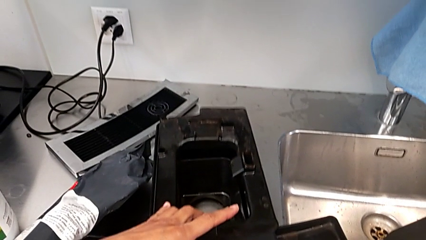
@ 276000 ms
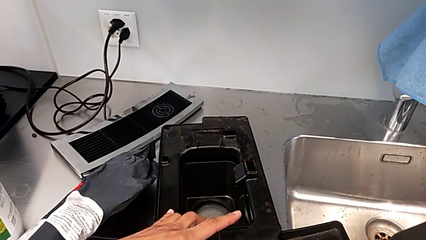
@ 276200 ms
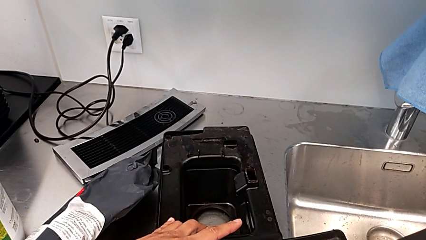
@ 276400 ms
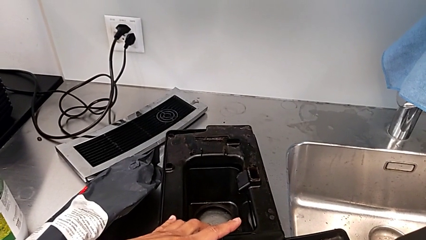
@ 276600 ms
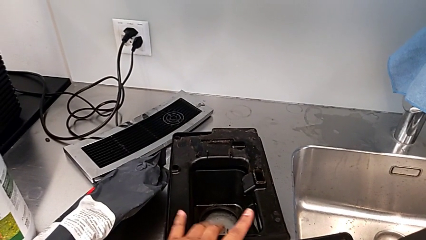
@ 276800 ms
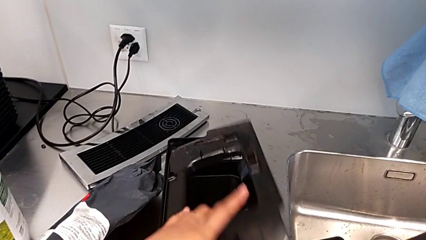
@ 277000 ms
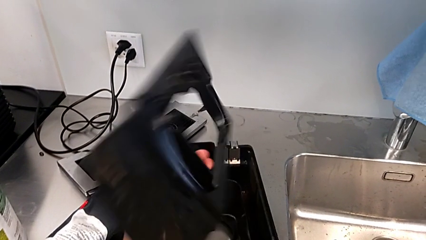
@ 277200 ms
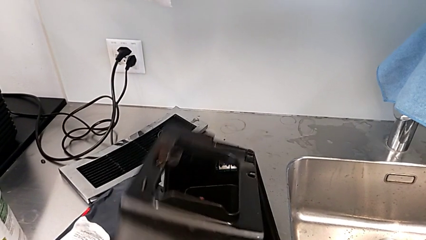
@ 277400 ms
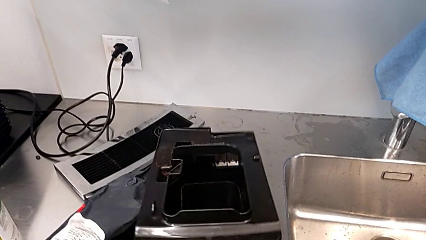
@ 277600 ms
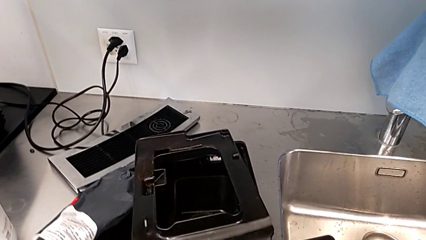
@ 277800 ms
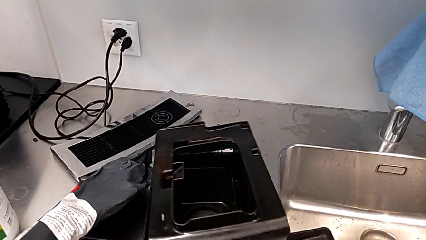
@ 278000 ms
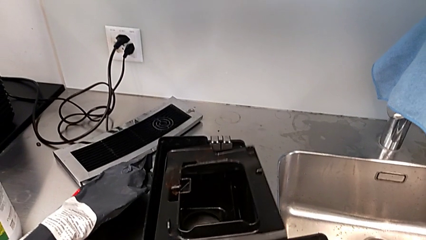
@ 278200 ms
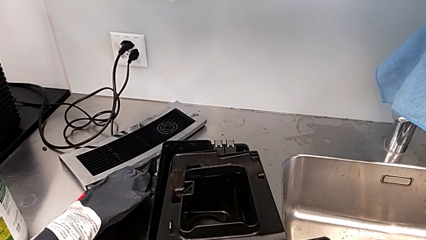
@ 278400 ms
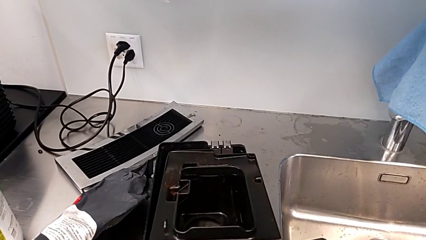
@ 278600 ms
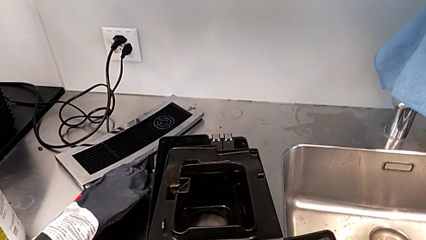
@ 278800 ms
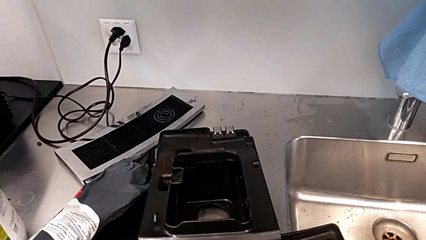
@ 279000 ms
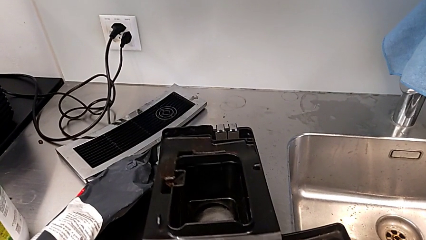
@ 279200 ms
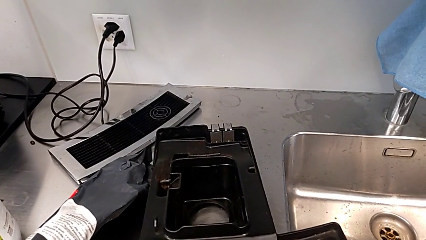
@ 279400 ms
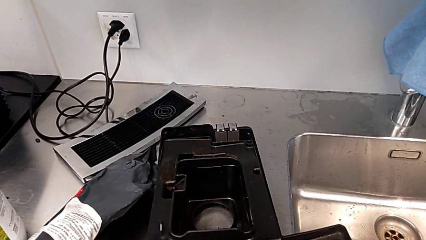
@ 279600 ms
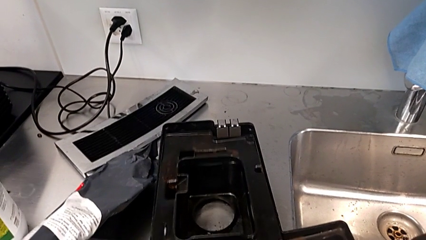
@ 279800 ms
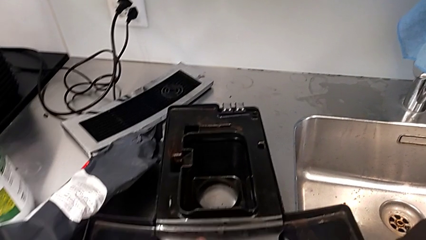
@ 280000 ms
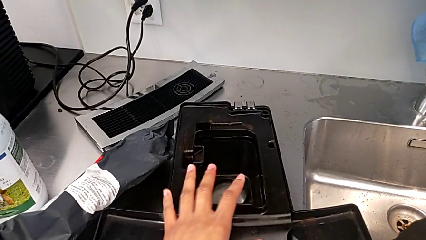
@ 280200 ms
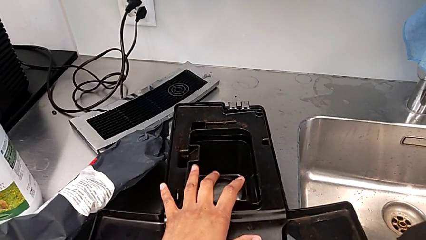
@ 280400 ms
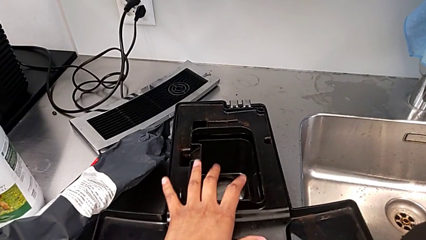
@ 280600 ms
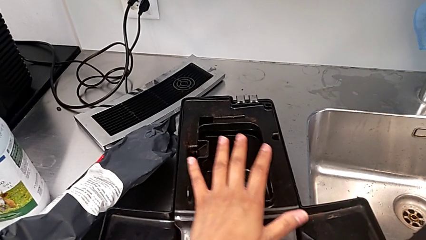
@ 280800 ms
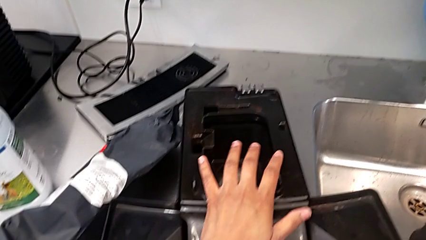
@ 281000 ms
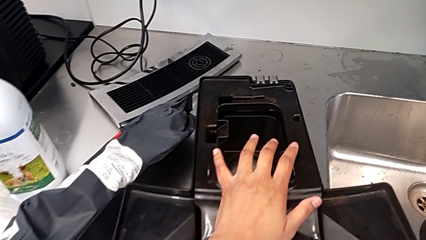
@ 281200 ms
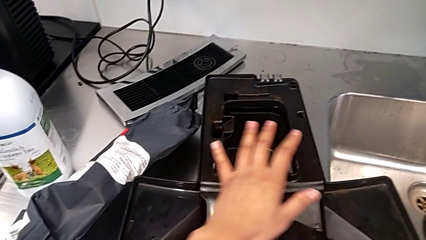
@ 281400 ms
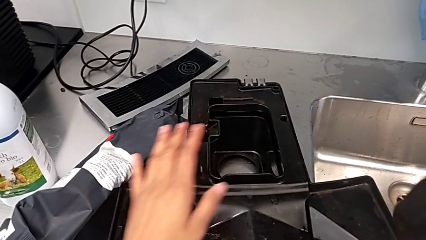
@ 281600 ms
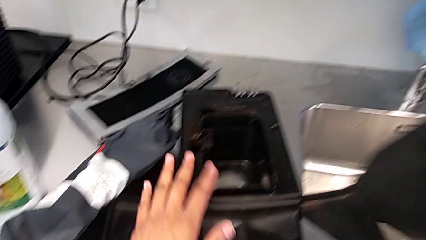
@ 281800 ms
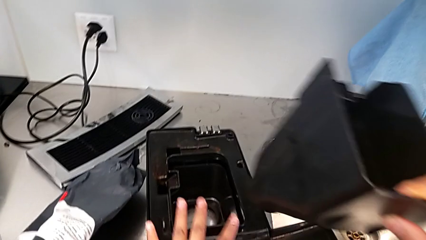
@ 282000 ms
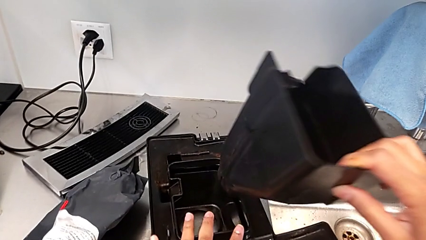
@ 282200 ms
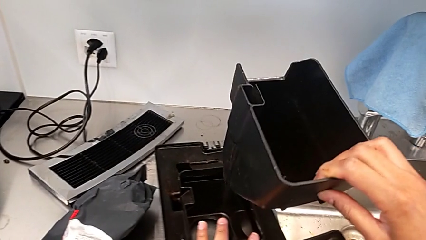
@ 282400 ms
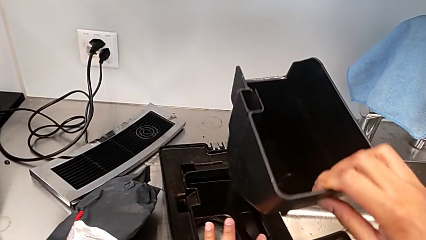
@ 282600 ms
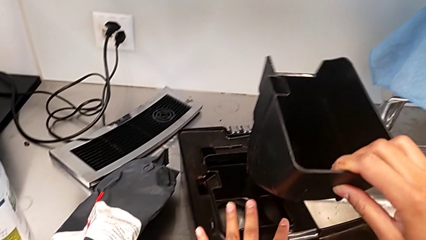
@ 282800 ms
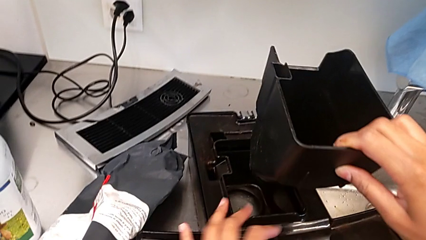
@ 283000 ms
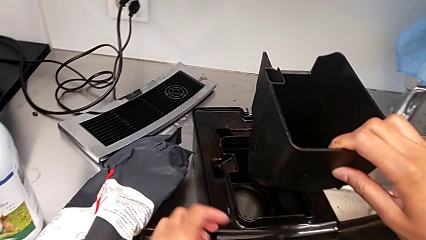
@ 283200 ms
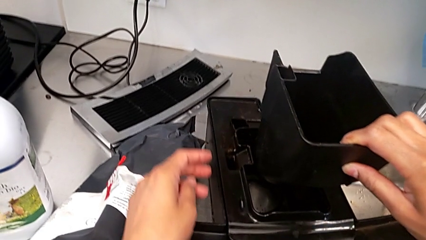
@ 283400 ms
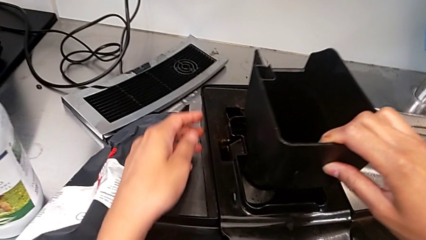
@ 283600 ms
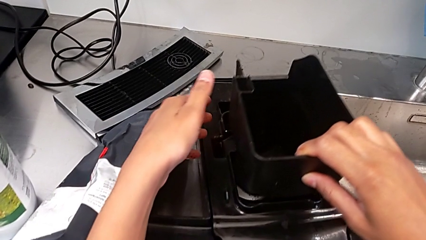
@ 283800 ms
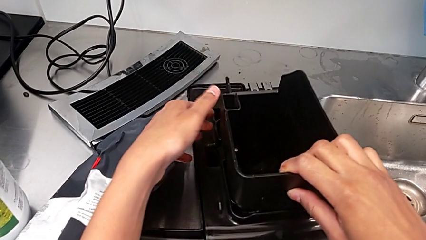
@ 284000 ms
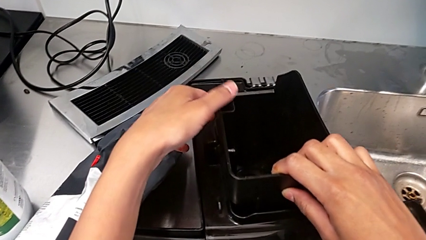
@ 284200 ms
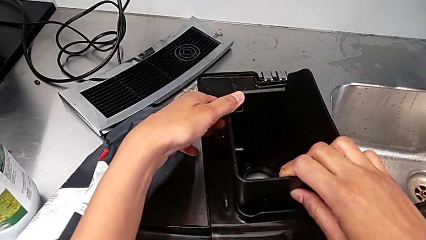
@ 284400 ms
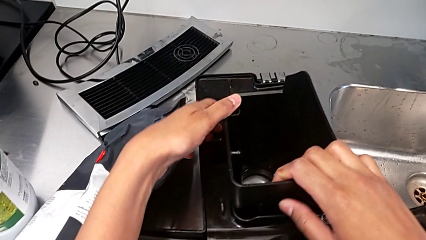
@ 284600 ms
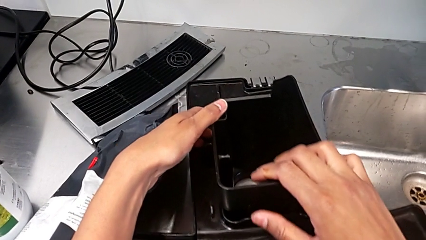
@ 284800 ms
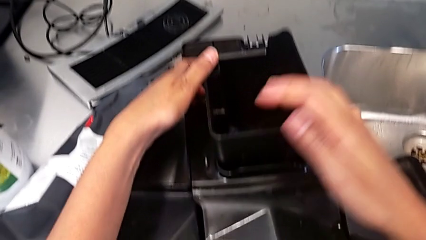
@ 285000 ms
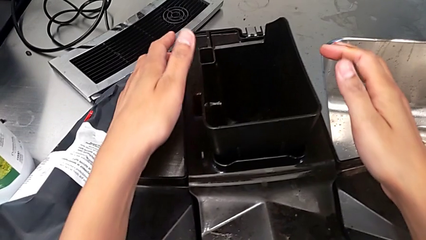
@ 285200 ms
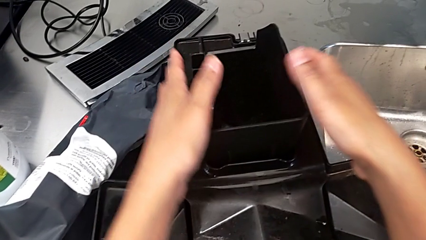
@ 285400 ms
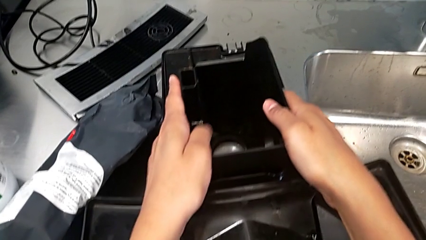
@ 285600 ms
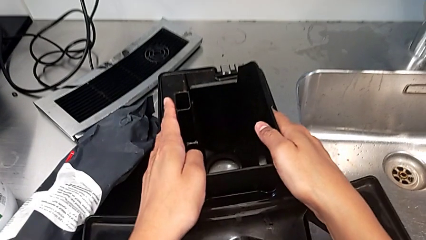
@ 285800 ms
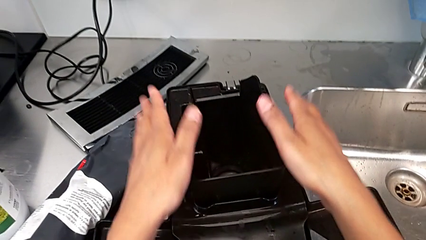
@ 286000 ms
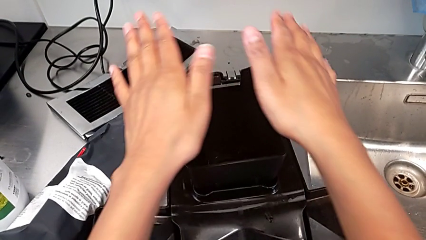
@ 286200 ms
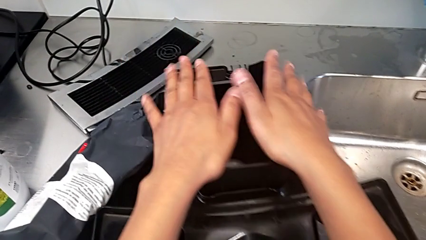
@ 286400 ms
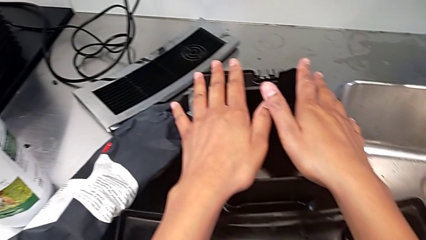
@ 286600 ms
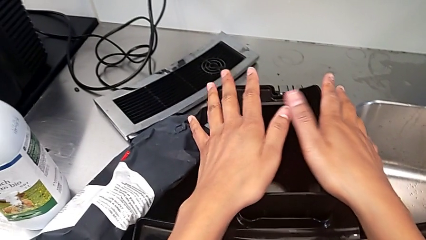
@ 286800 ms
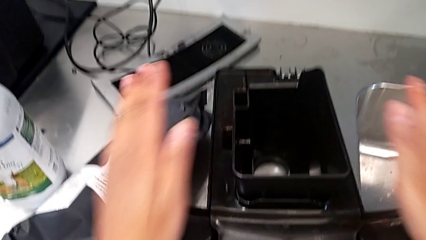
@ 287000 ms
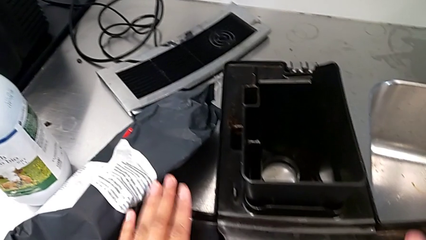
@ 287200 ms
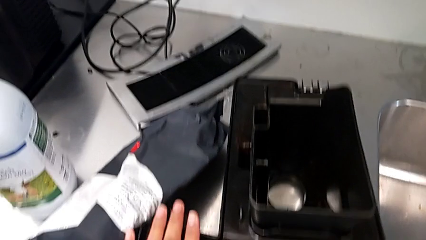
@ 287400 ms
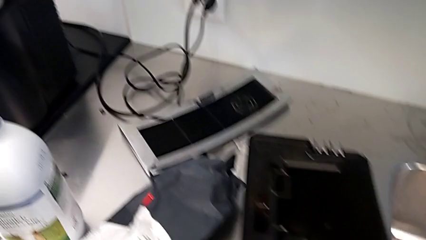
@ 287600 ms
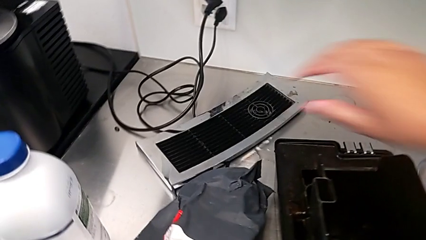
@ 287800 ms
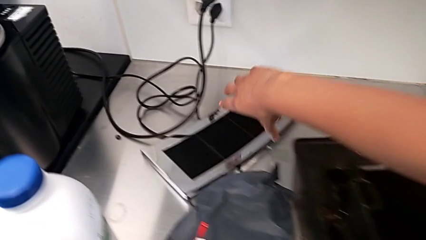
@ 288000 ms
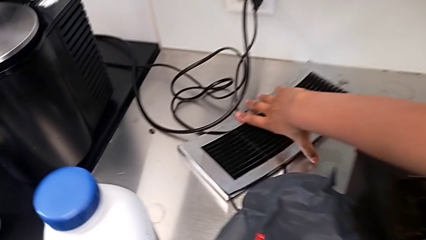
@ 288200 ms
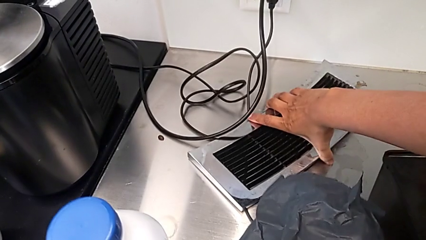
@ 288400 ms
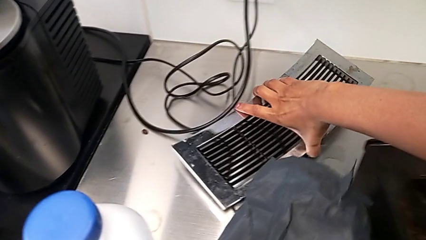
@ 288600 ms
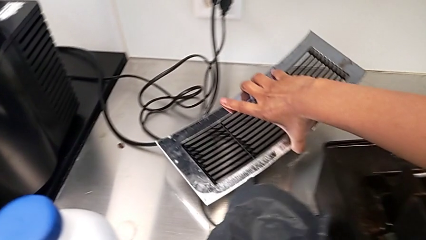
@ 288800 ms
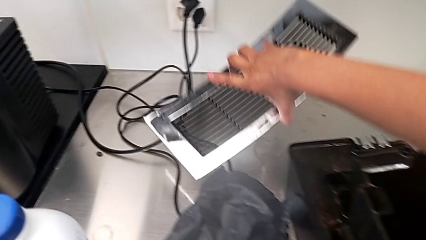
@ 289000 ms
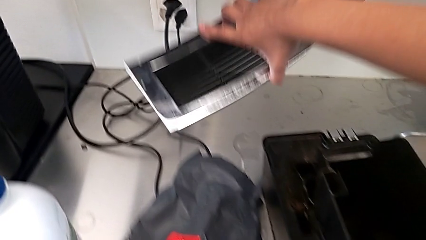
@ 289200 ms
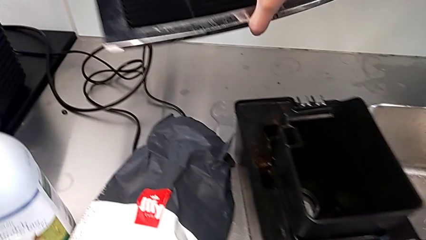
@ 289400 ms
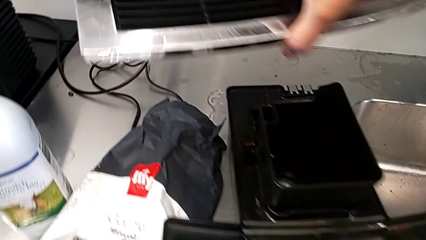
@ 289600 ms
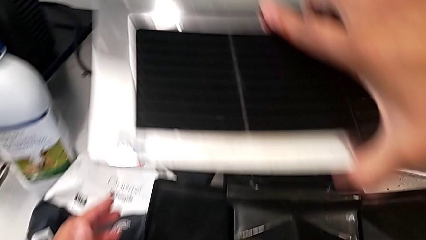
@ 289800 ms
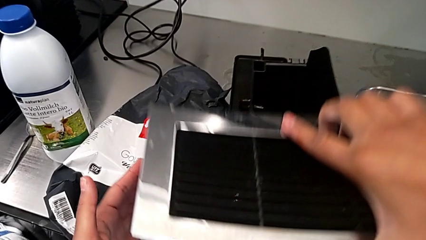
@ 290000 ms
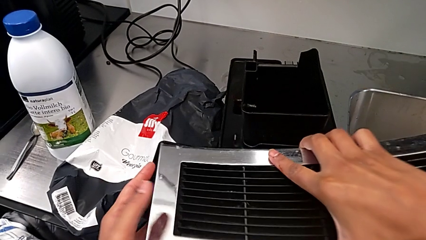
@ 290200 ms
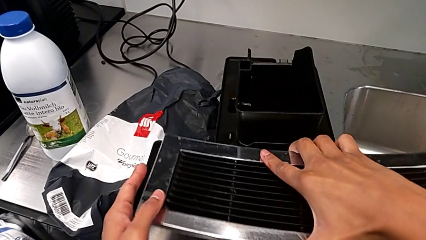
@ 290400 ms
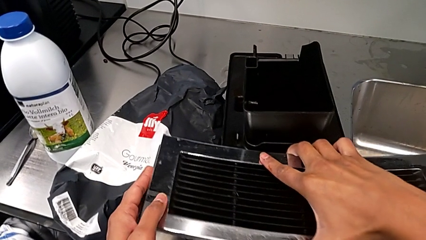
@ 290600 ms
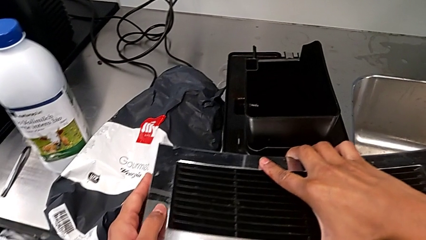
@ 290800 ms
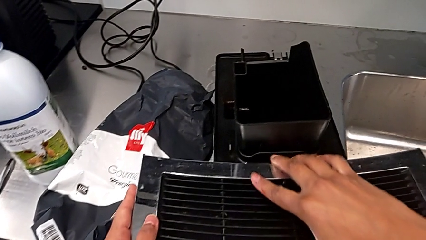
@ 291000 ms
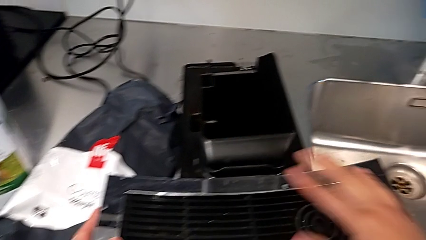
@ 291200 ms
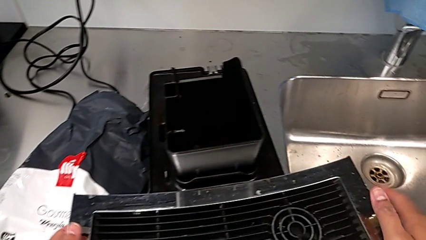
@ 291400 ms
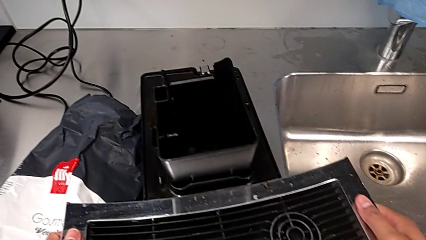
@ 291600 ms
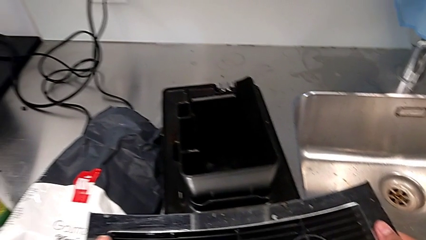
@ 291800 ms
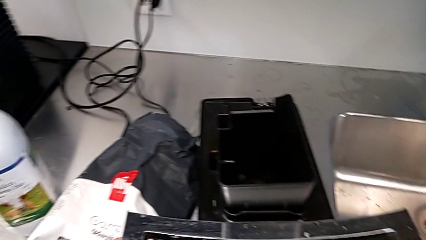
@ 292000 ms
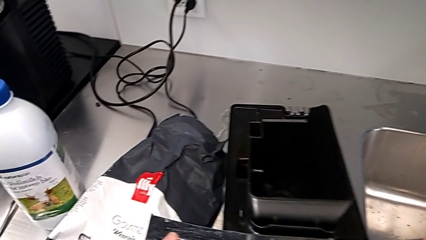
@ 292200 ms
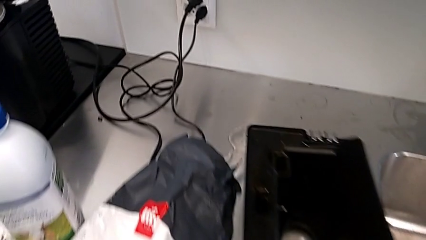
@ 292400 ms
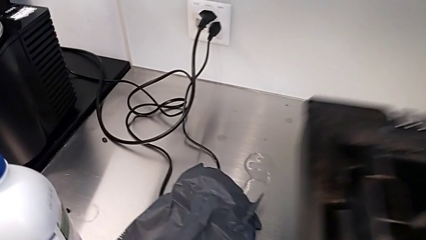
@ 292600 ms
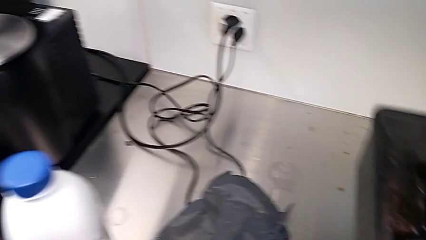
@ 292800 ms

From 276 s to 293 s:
The camera wearer is assembling the parts of the drip tray. They rotate the drip tray, place it, insert it, lift it and insert the top drip tray.
